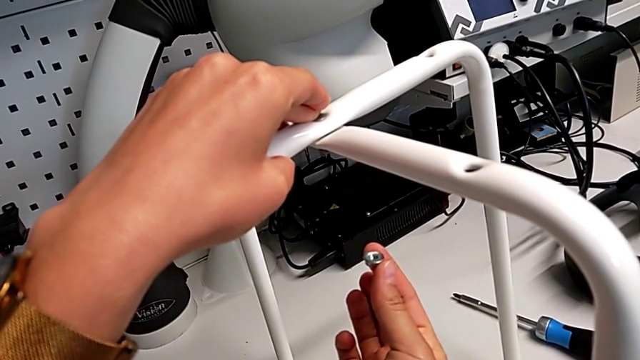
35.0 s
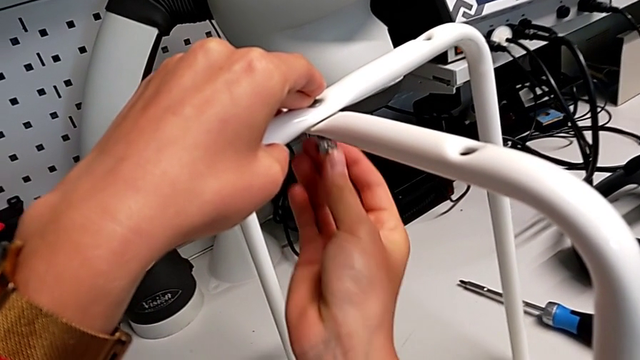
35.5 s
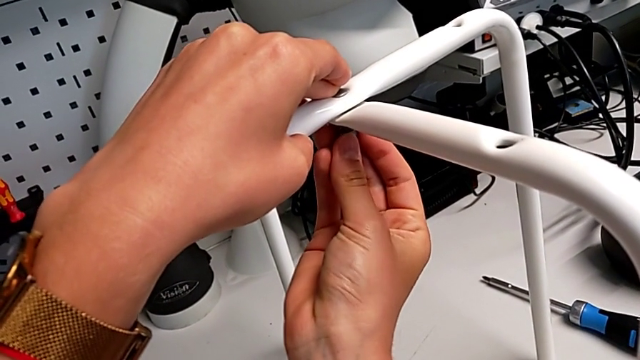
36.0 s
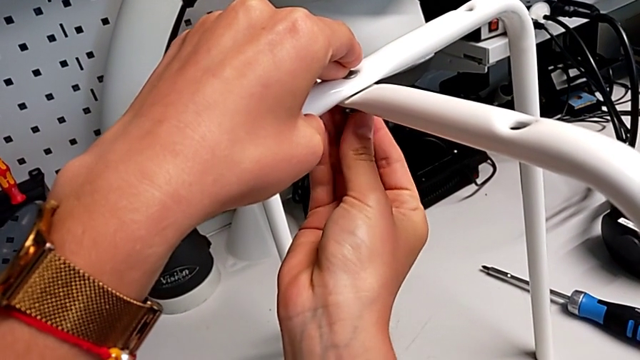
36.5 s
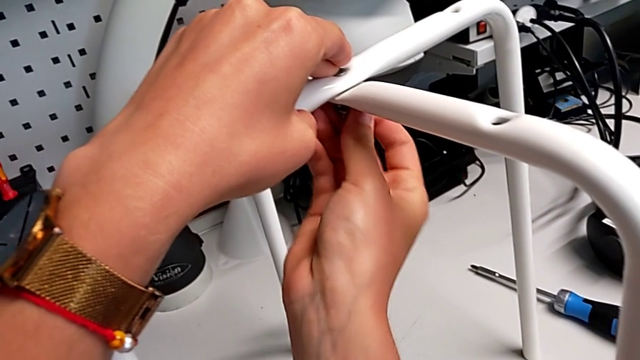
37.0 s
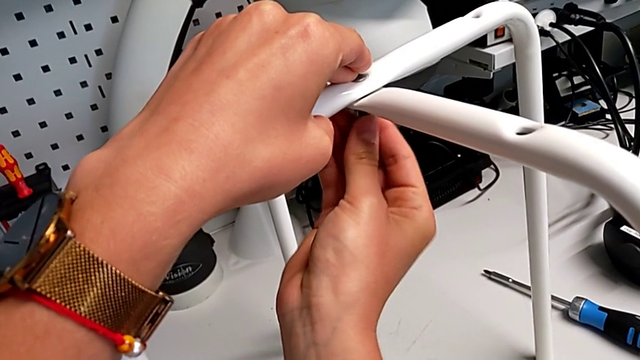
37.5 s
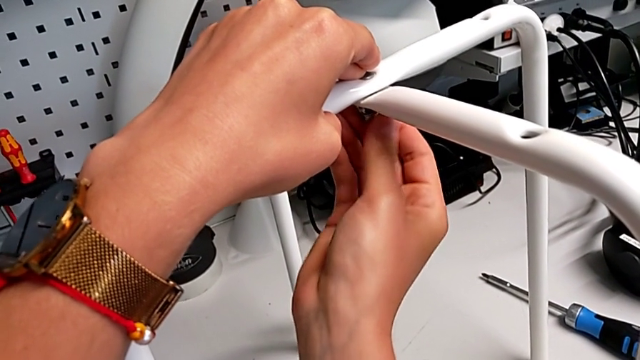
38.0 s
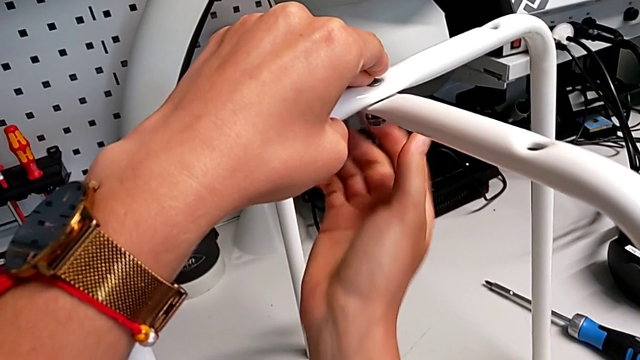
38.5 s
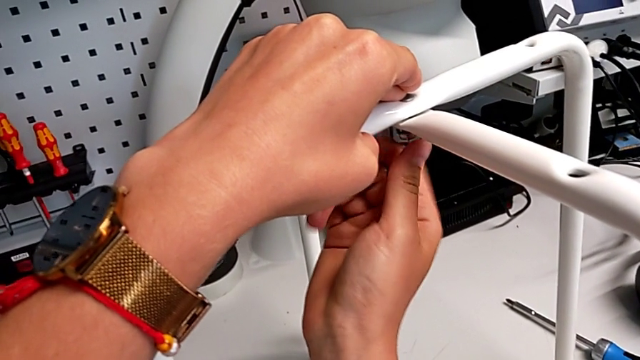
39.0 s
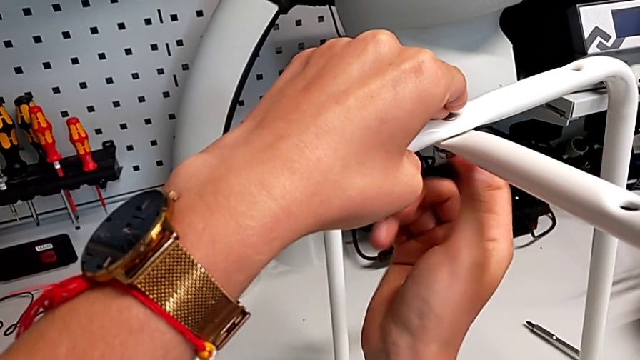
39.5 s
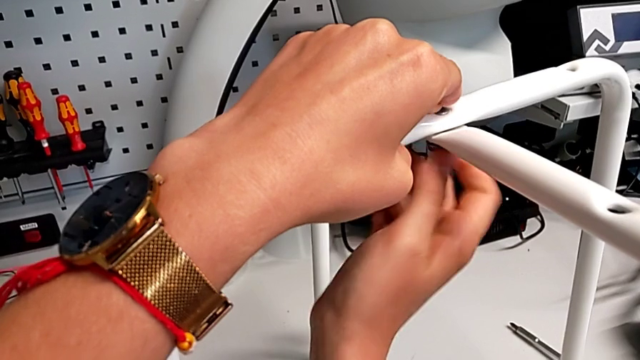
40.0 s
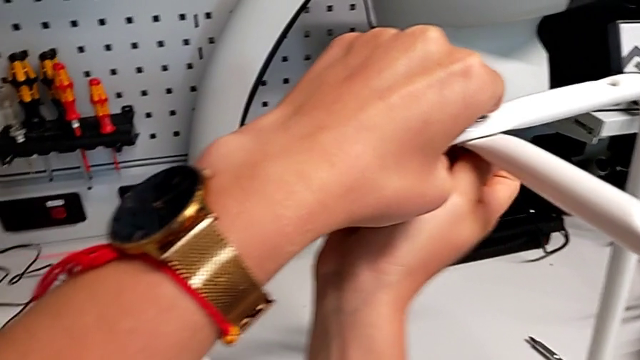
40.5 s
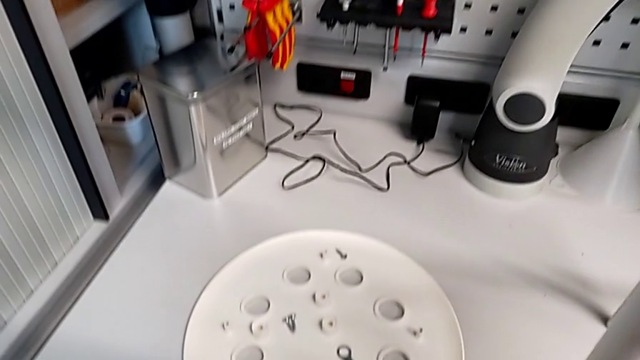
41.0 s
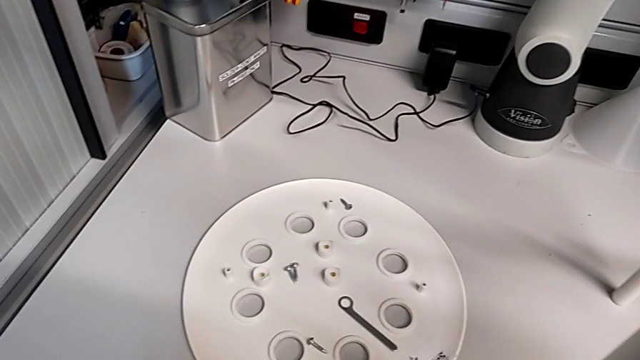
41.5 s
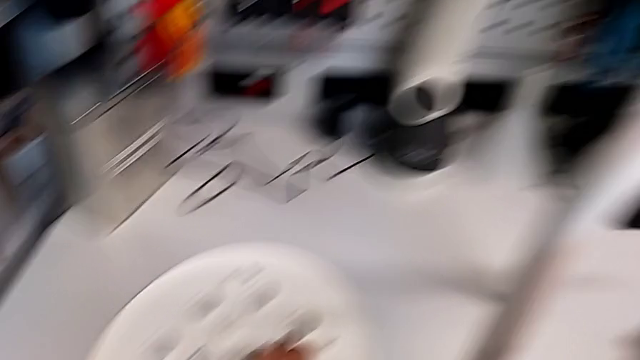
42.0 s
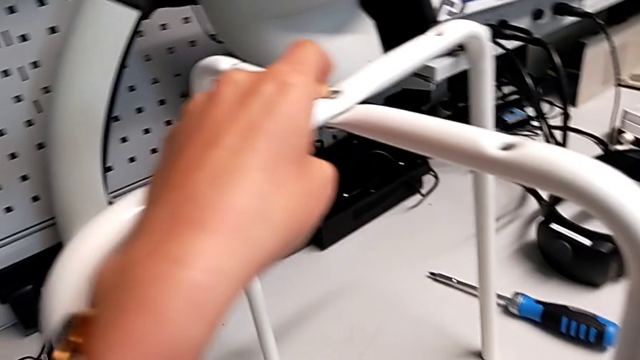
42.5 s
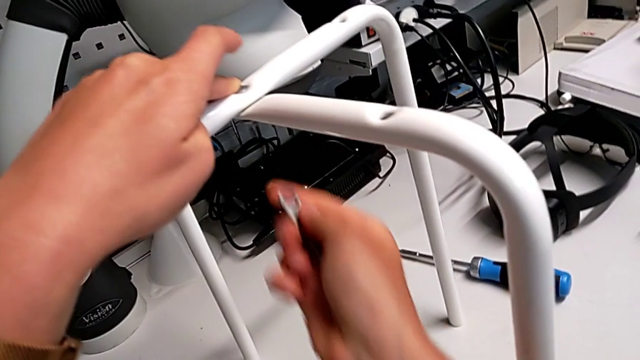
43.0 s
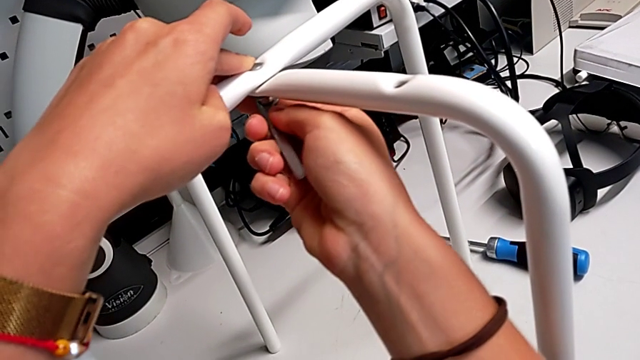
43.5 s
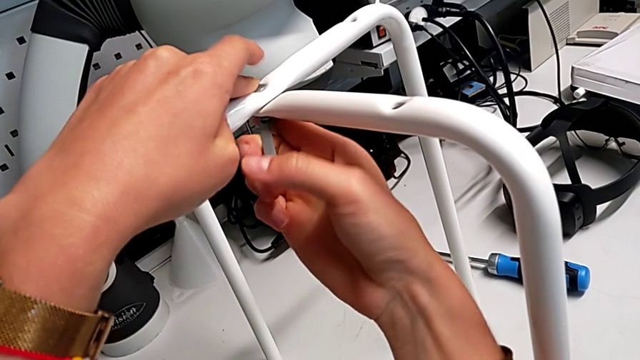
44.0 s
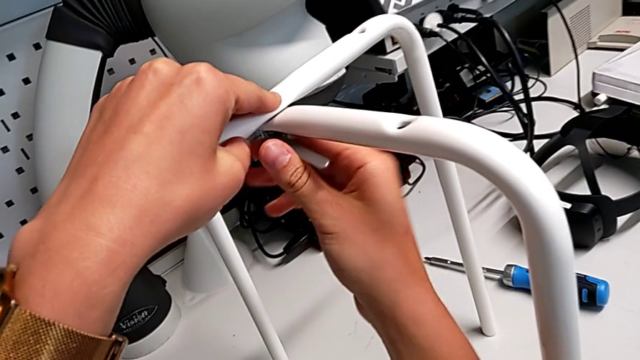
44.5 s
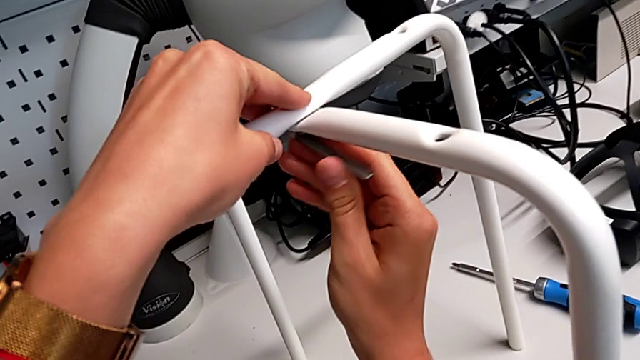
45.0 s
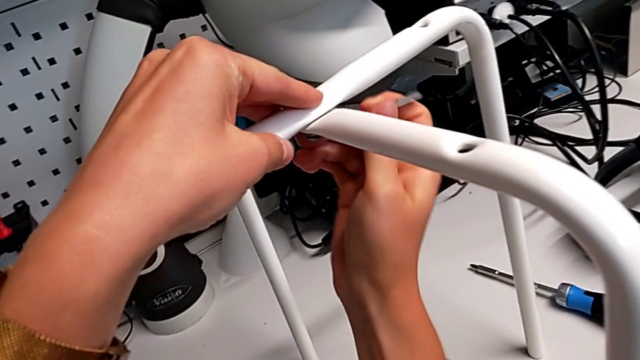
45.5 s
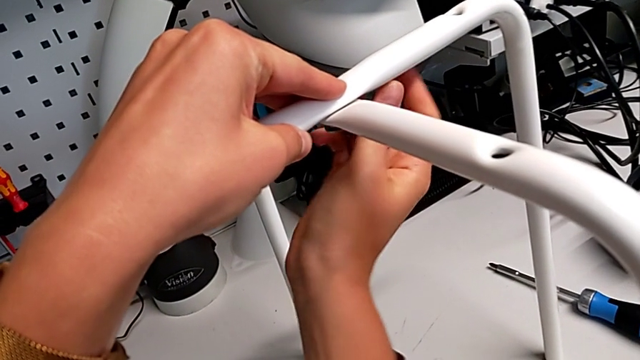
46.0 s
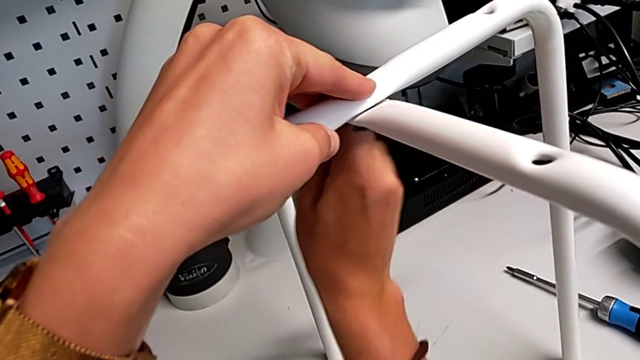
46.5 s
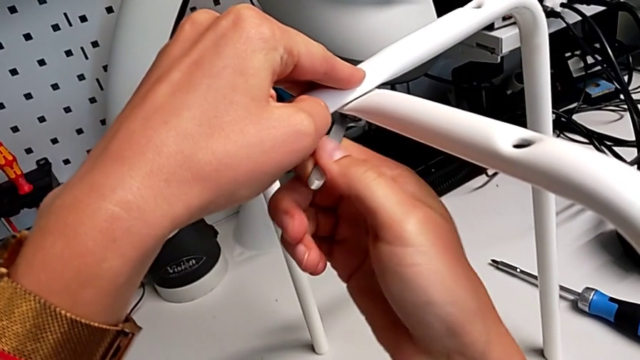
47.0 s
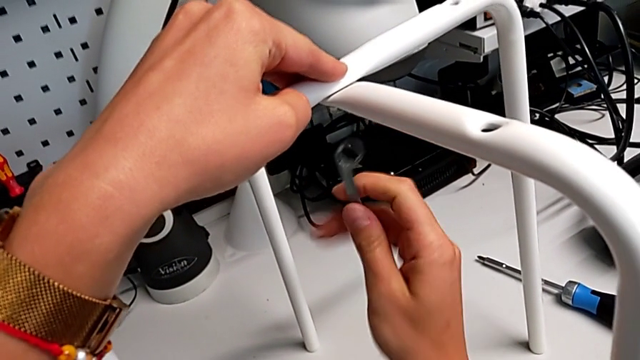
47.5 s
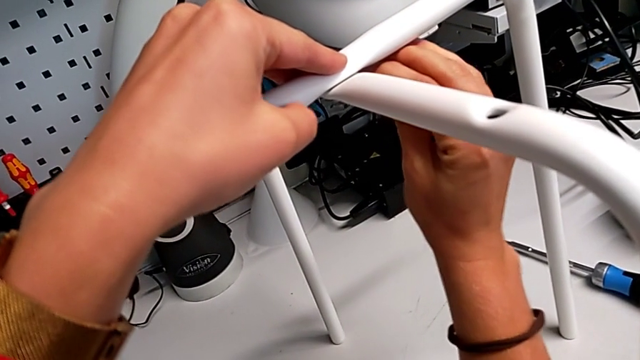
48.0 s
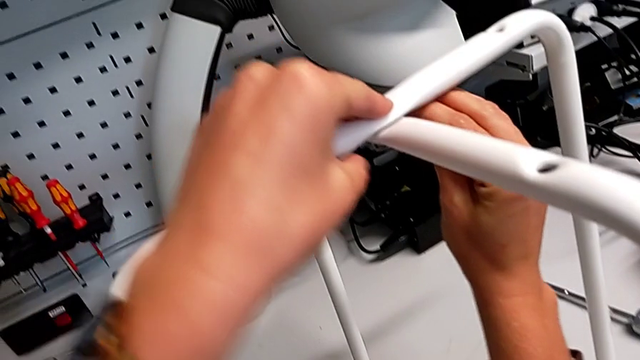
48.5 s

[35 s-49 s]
The camera wearer is assembling the furniture legs. They insert the hex nut and screw it. They approach the hexagonal wrench, grab it, approach the leg and insert the hexagonal wrench. They screw the hex nut, withdraw the hexagonal wrench, rotate it and insert it.

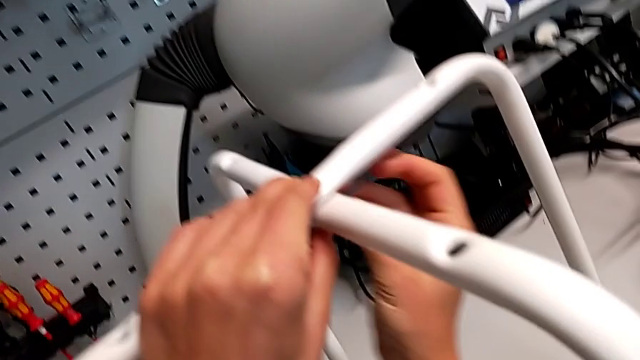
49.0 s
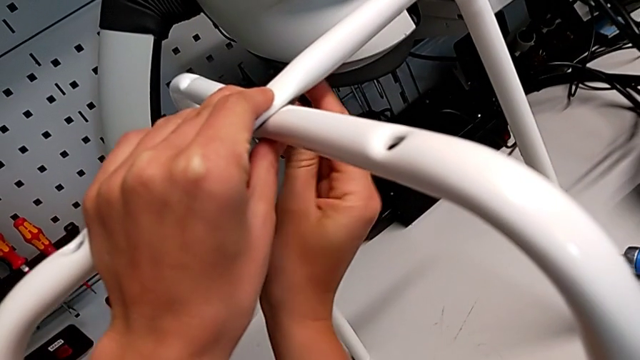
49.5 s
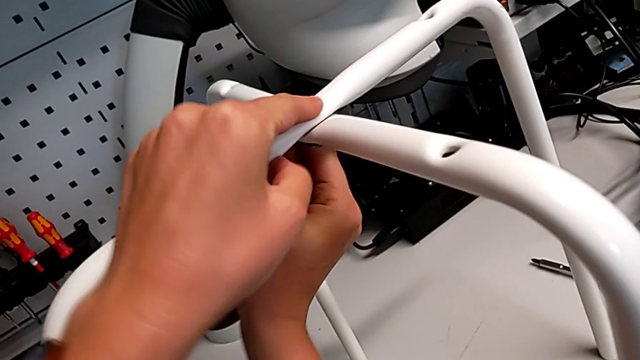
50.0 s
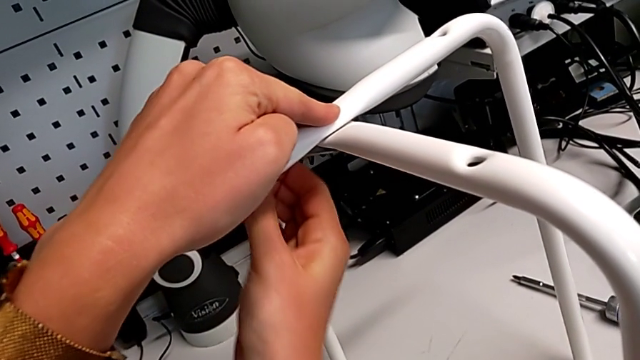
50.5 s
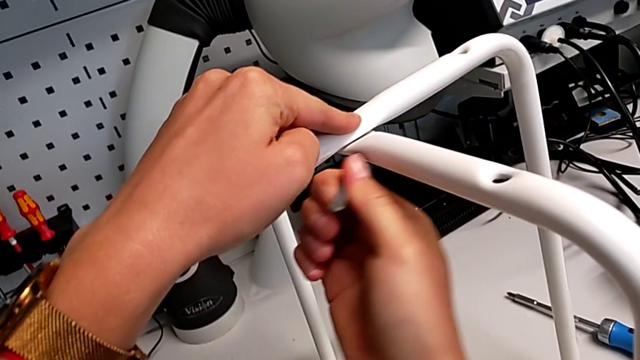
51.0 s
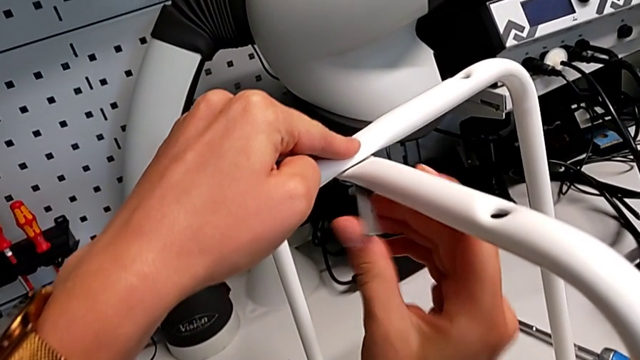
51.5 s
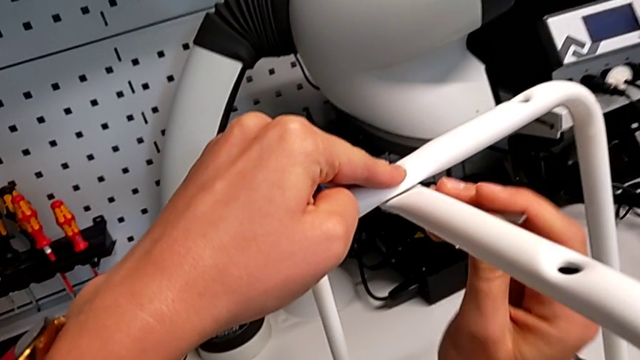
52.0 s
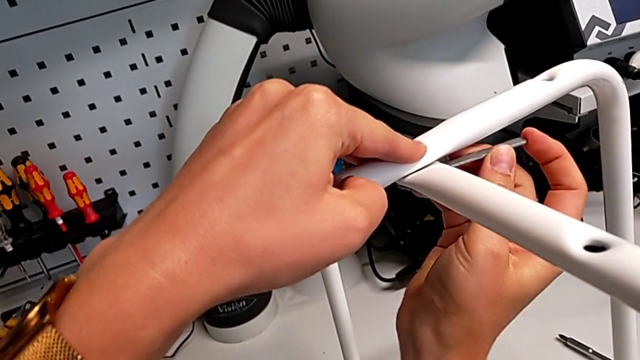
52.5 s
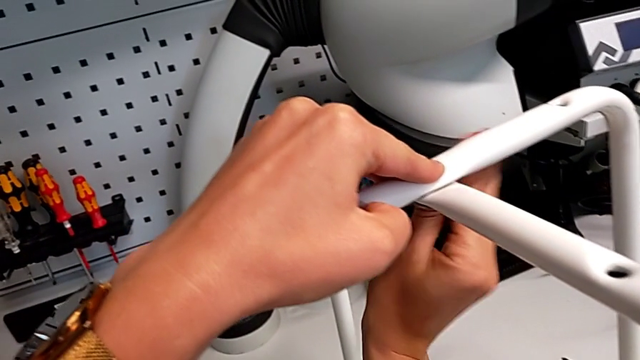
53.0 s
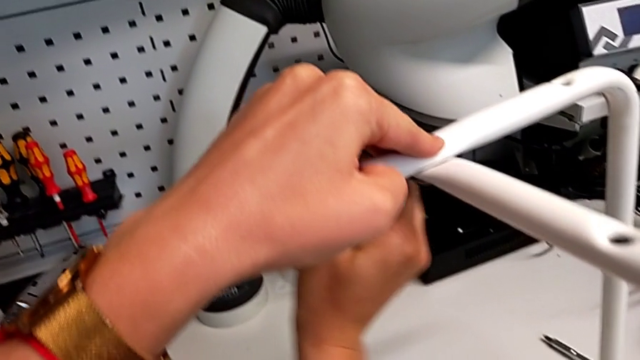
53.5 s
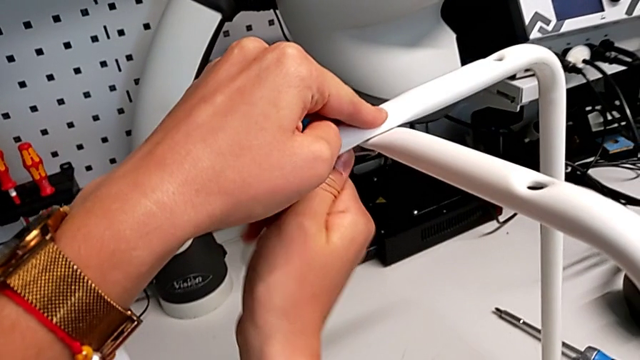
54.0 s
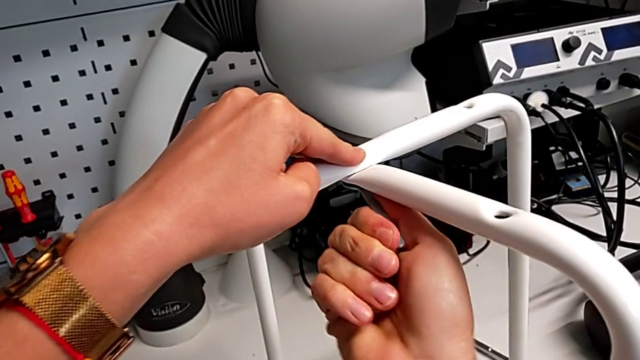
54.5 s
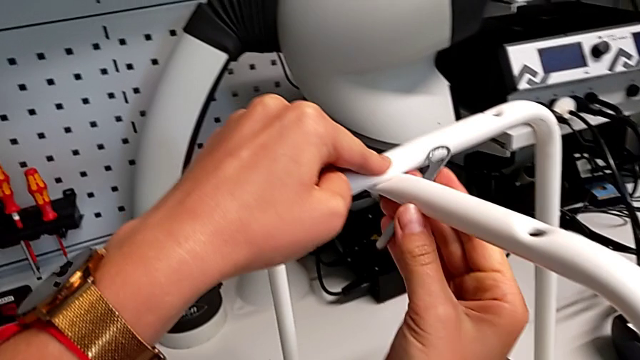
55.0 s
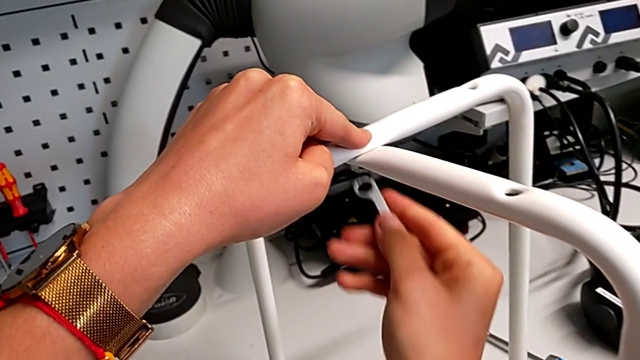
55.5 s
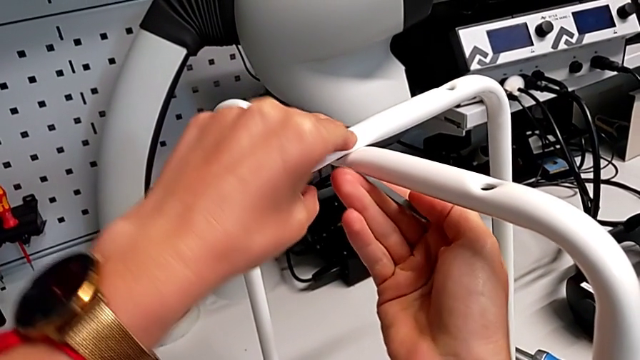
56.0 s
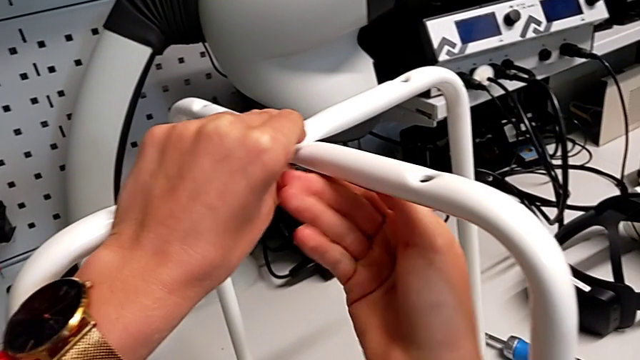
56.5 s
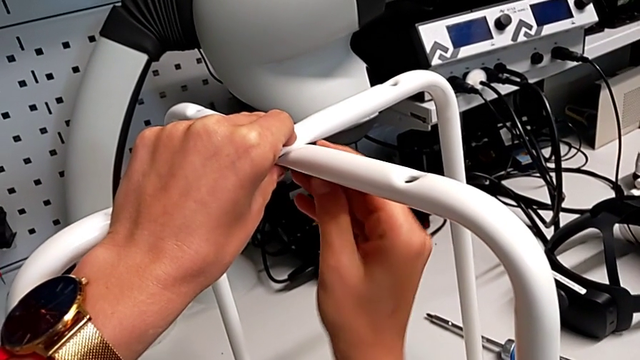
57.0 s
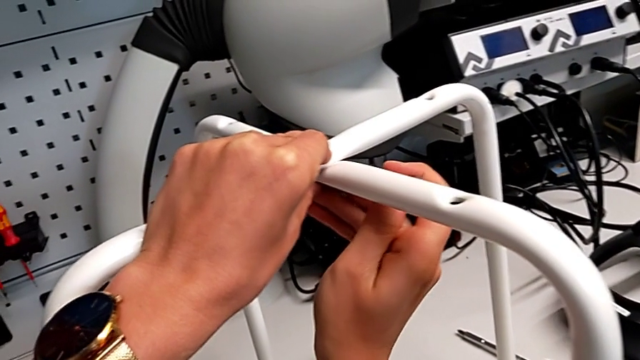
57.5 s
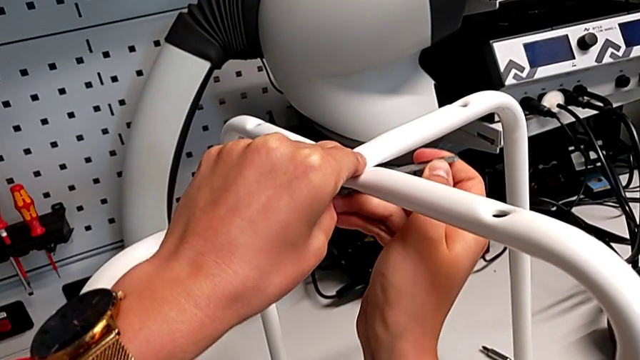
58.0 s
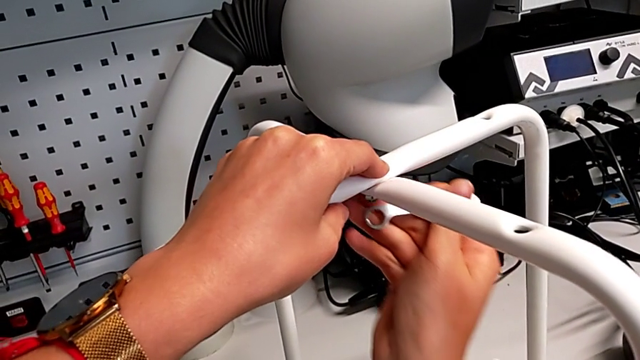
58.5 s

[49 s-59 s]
The camera wearer is assembling the furniture legs. They screw the hex nut and wrongly drop the hexagonal wrench. They grab it, insert it, screw the hex nut and withdraw the hexagonal wrench.
